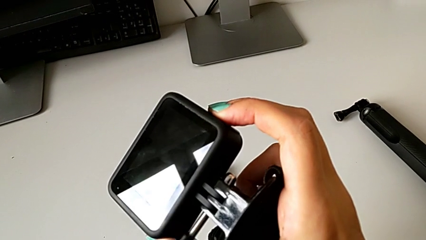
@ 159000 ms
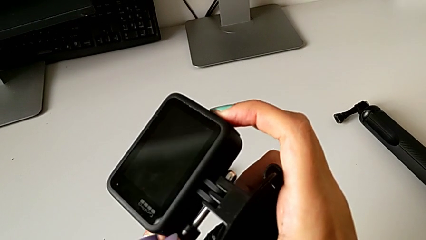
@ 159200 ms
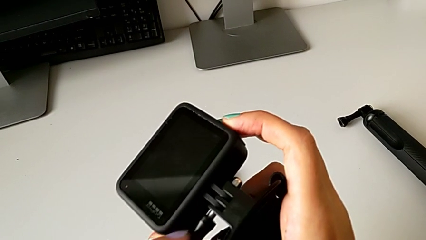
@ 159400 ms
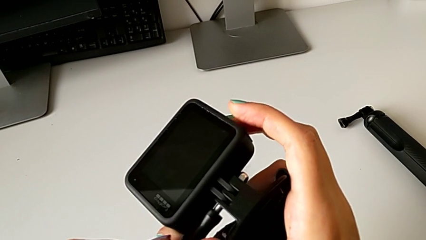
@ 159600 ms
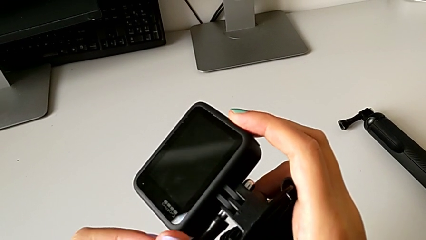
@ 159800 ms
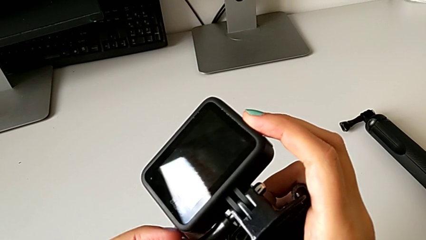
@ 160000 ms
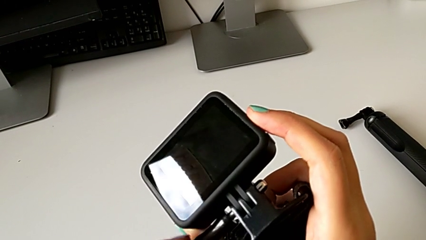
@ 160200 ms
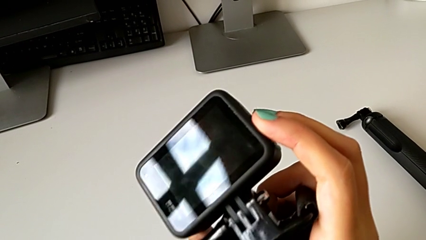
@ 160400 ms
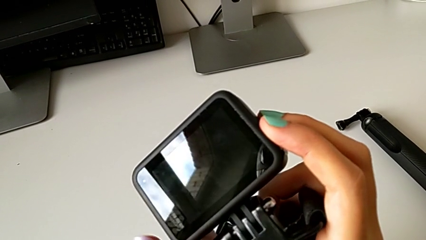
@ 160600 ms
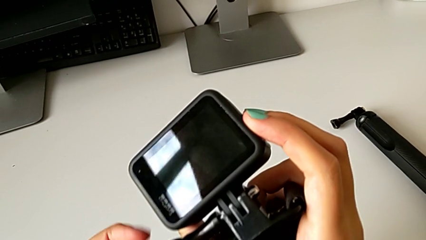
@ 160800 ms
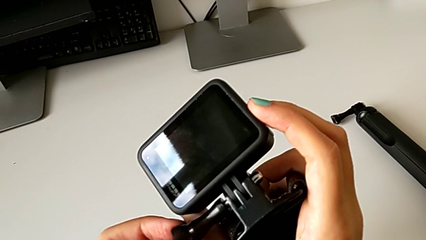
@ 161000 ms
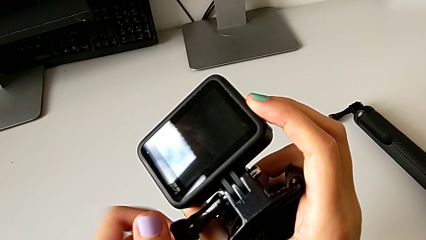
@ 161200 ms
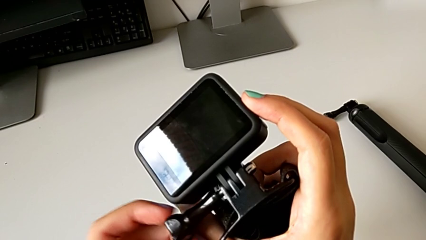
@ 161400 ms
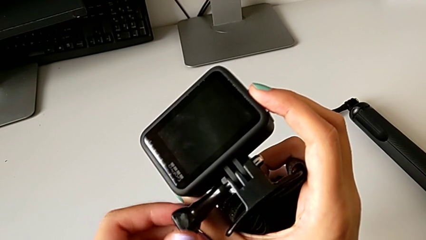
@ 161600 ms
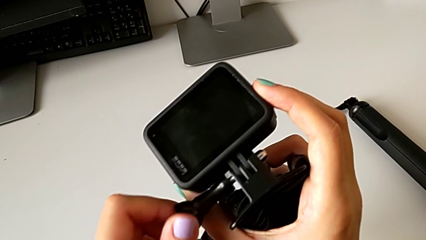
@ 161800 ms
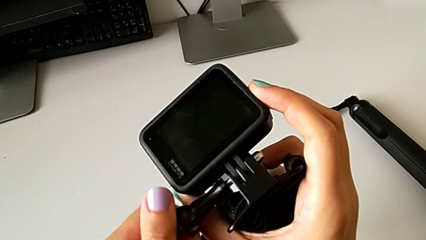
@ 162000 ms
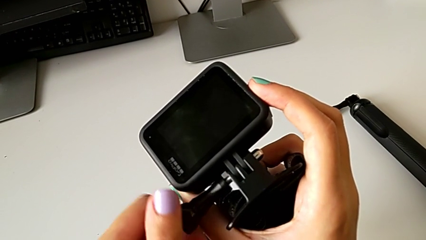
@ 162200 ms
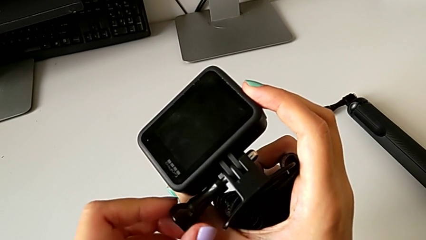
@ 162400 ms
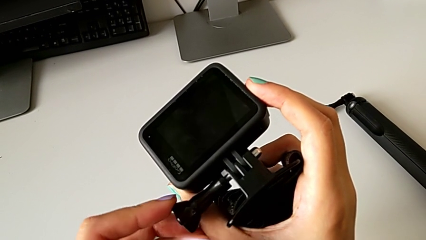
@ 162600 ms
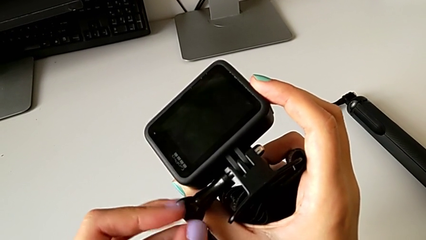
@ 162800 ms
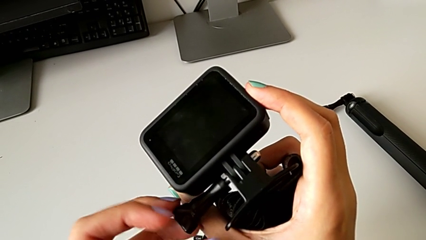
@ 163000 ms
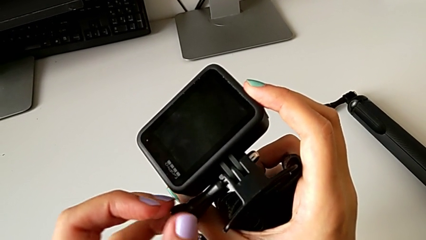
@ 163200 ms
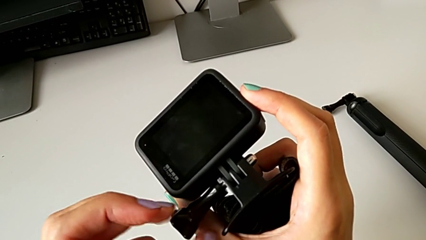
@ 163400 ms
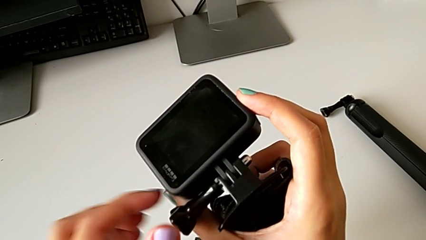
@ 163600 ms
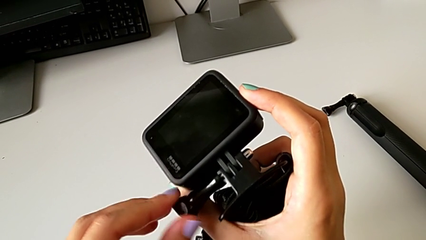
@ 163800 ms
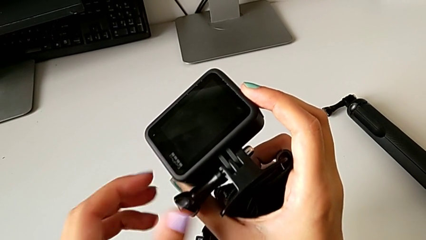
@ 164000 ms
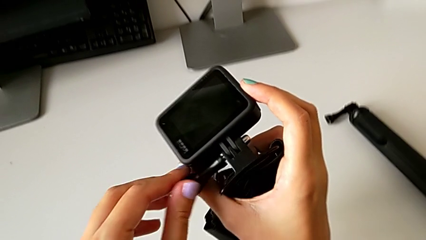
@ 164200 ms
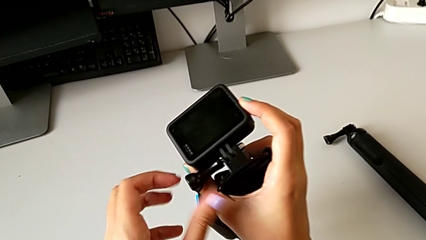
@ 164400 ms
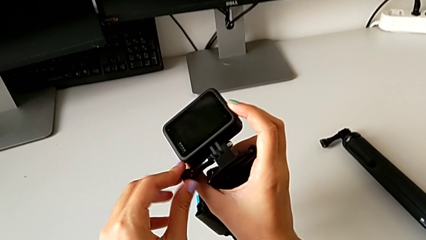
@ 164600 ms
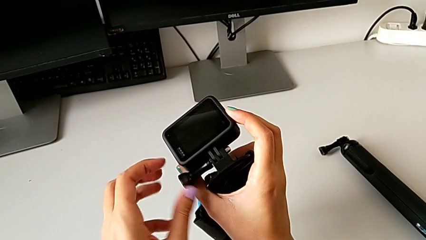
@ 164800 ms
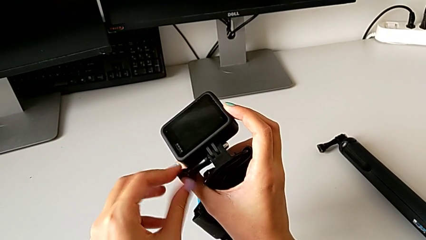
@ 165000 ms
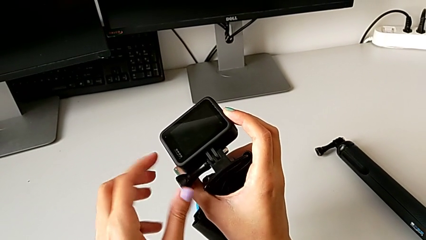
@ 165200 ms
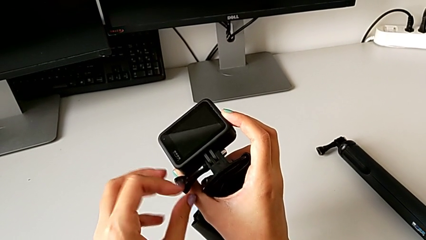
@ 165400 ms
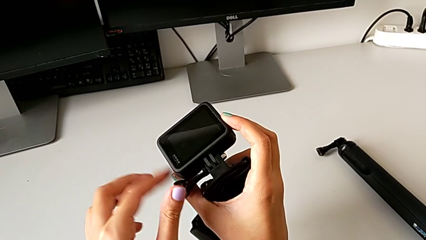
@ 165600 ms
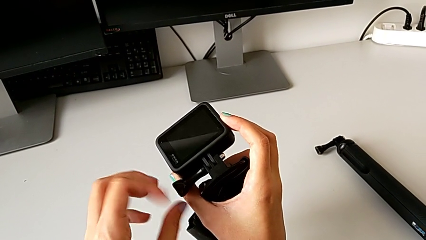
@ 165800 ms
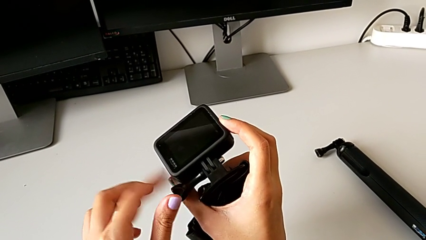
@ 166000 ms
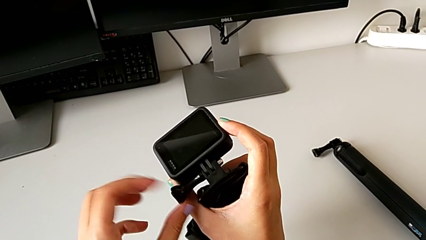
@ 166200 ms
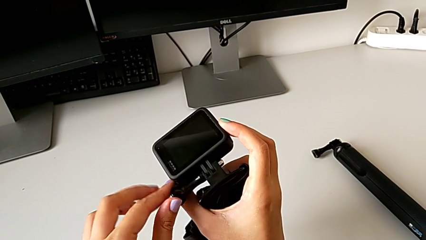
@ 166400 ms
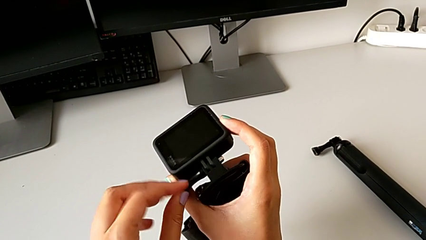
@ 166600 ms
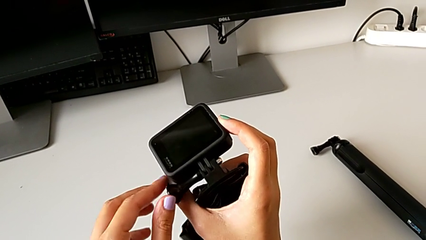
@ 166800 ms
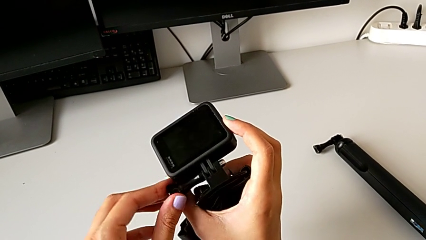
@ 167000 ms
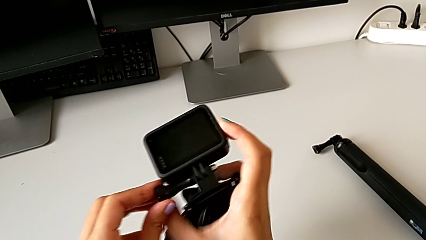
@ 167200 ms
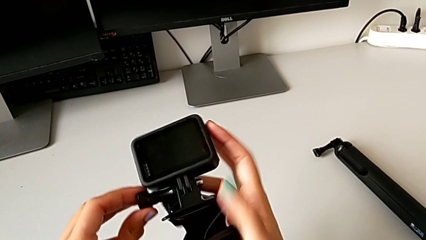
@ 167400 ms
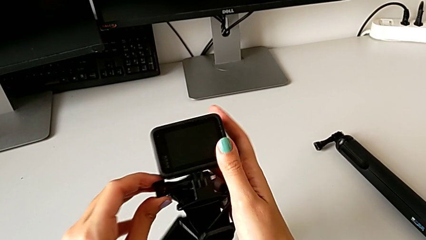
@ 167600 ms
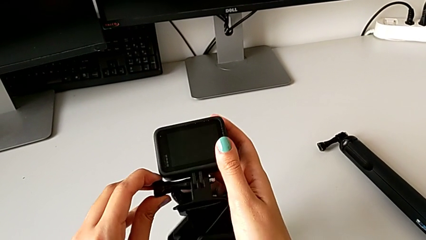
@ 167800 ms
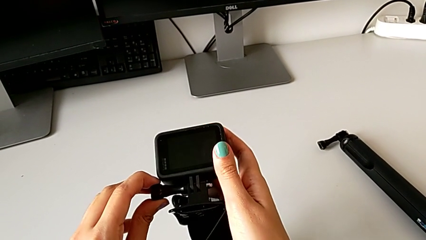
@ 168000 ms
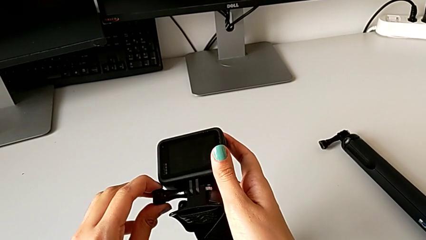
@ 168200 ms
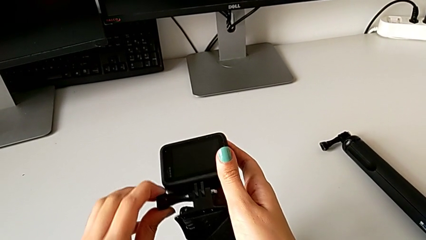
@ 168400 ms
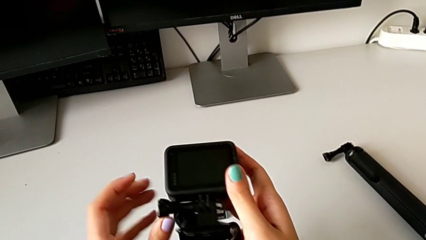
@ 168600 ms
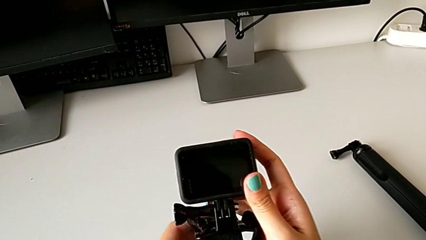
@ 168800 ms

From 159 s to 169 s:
The camera wearer is assembling the strap to the GoPro. They screw the mounting peg.

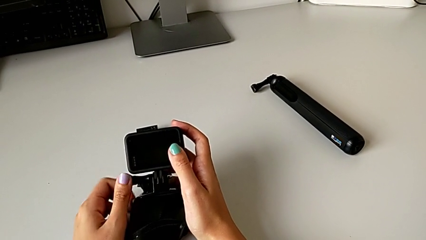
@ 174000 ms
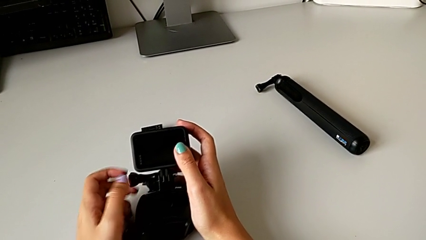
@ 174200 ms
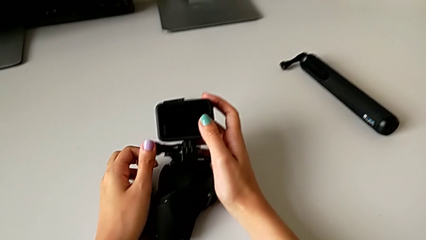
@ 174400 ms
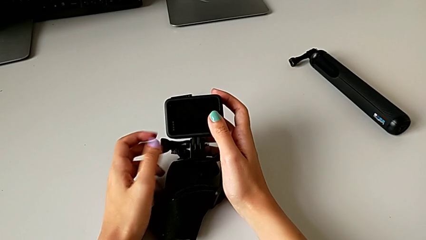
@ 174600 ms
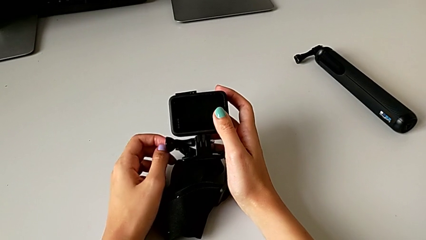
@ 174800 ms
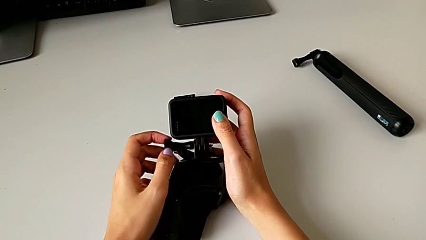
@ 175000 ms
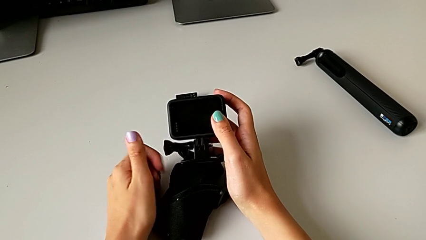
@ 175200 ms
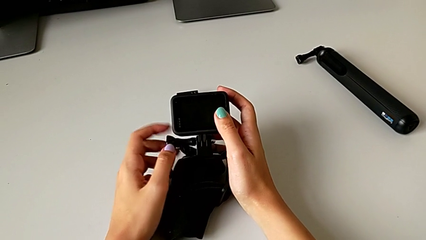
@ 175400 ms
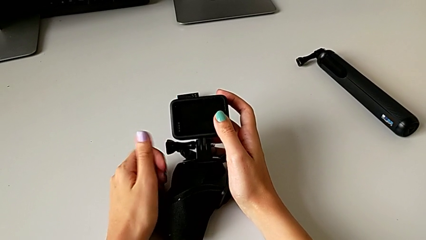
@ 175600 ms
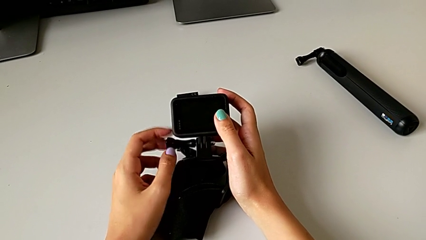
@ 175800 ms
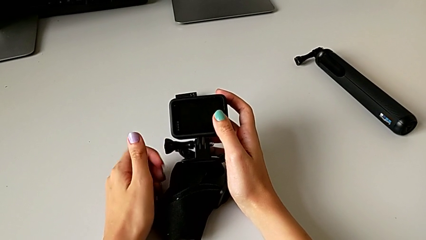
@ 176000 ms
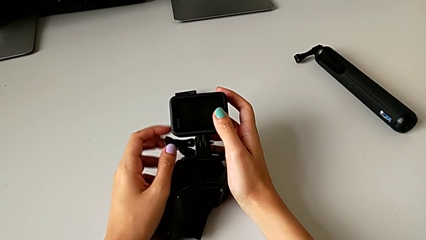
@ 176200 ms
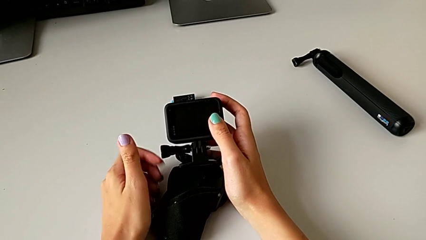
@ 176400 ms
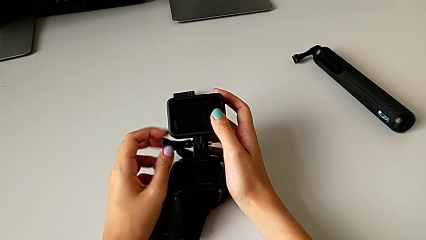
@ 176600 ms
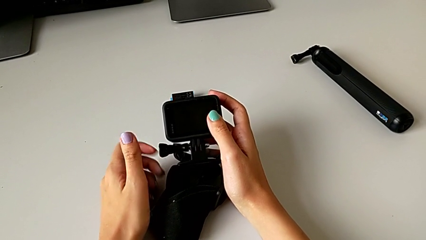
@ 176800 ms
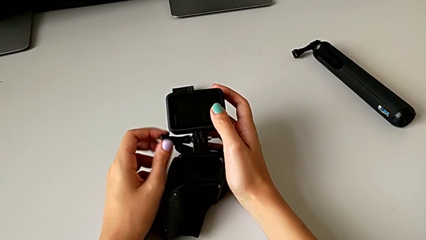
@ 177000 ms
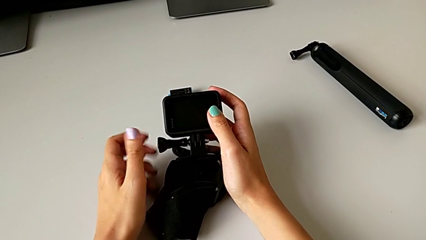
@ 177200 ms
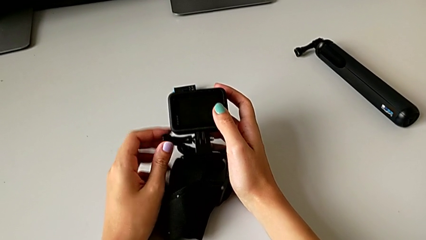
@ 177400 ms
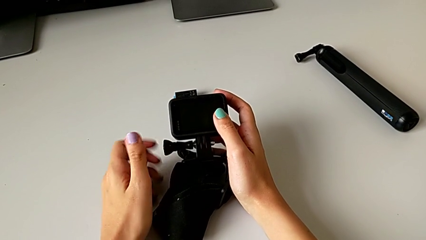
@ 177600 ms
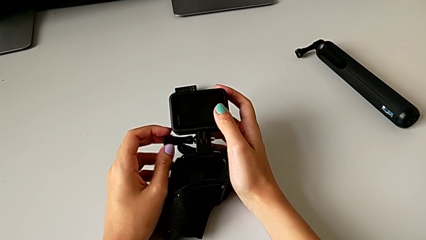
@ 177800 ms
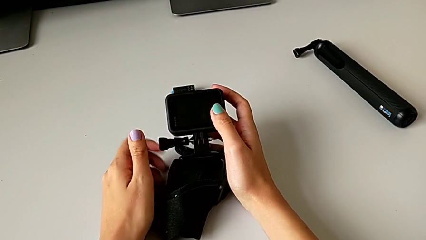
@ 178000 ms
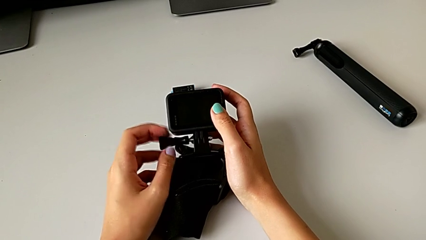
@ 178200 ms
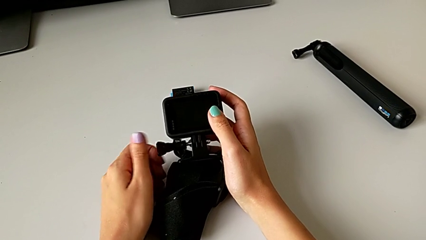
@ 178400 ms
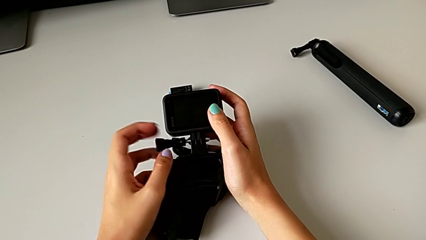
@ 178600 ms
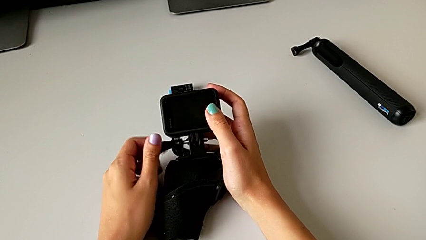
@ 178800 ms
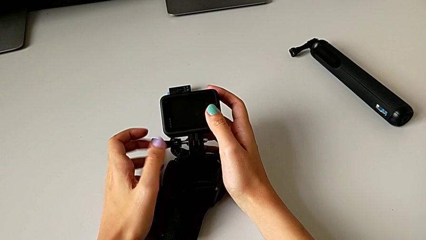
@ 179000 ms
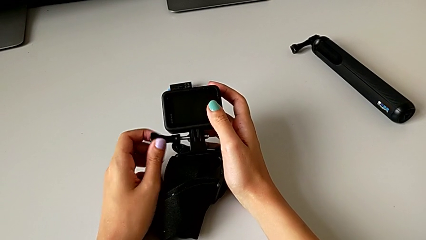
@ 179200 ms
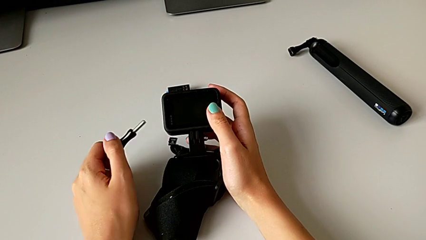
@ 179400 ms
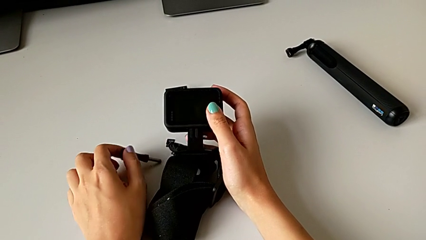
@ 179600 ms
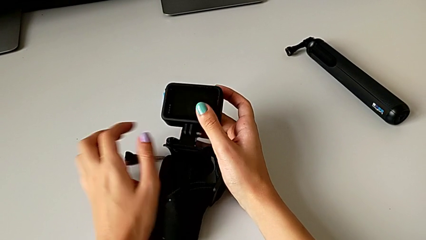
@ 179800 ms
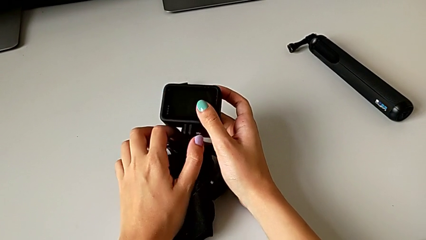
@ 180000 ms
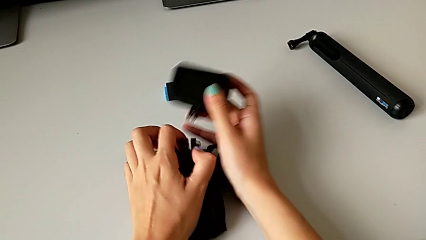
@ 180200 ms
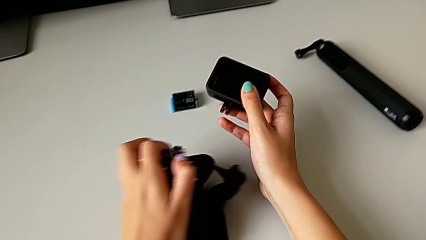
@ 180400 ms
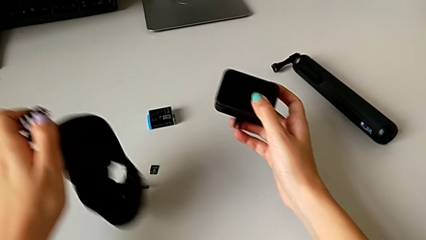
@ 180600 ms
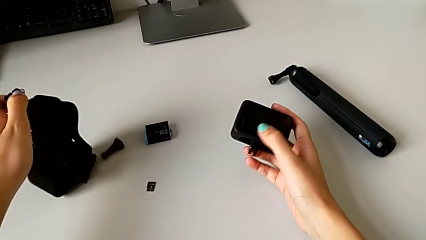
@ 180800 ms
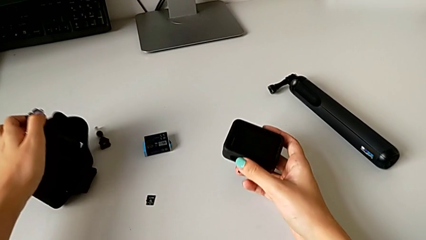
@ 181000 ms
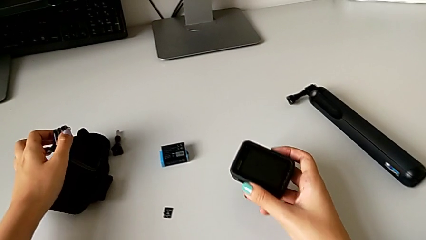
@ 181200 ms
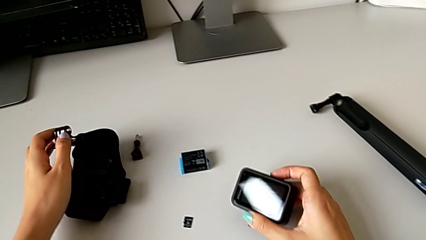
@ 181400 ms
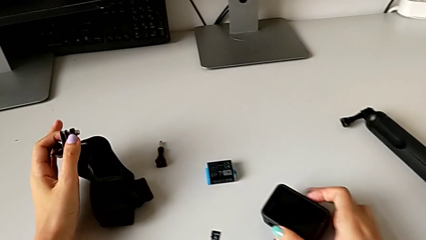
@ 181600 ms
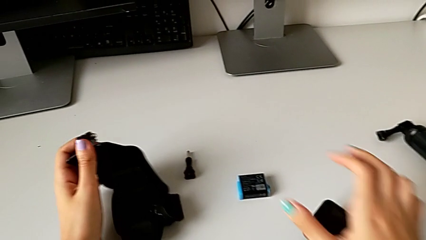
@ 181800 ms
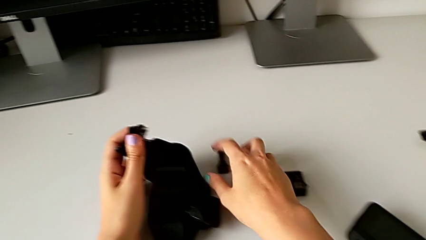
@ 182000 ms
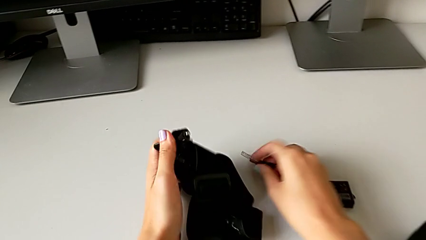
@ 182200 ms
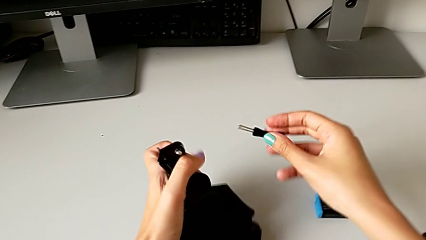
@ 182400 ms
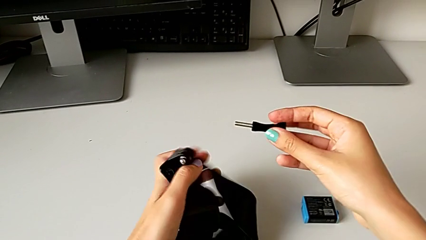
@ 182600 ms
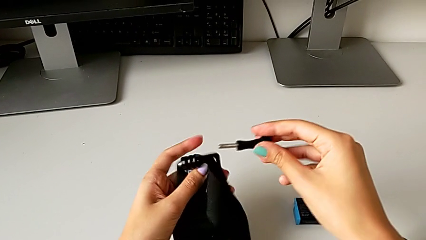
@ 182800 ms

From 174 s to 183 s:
The camera wearer is assembling the handheld grip to the GoPro. They keep unscrewing the mounting peg, place it, withdraw the GoPro, place it, grab the mounting peg and lift it.
